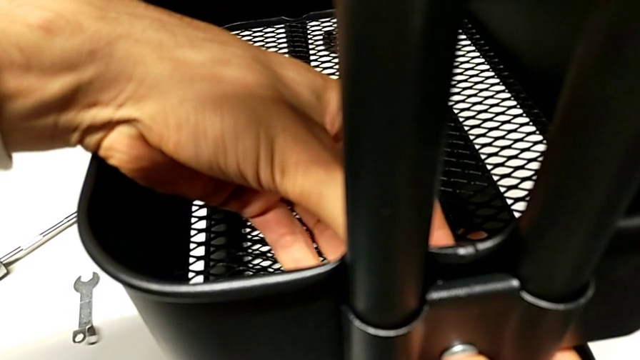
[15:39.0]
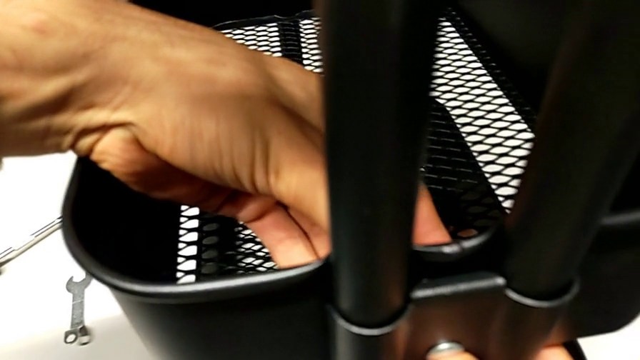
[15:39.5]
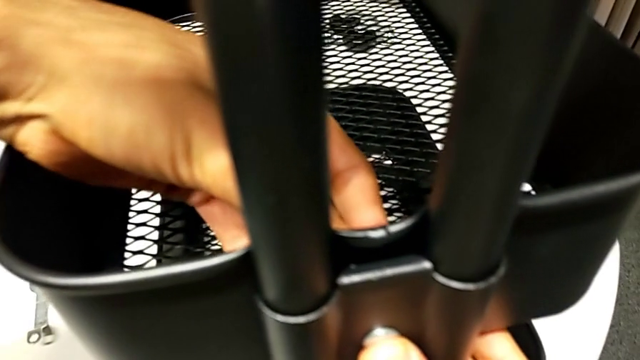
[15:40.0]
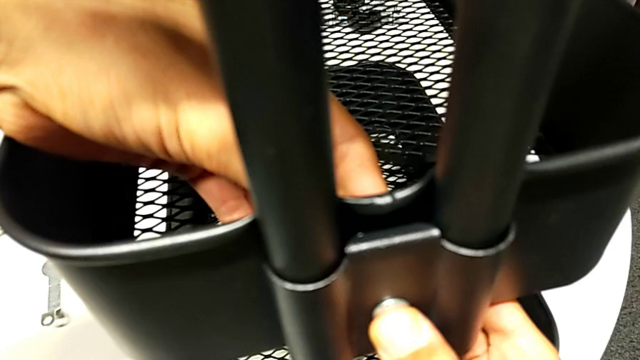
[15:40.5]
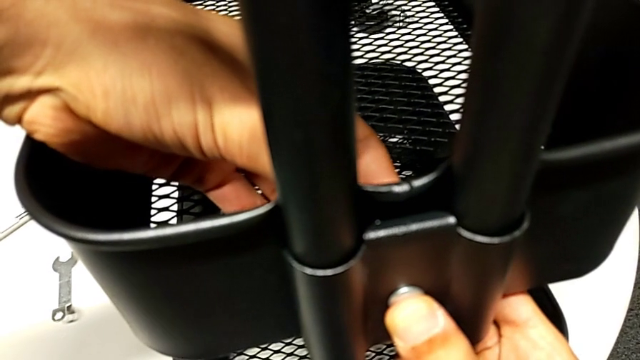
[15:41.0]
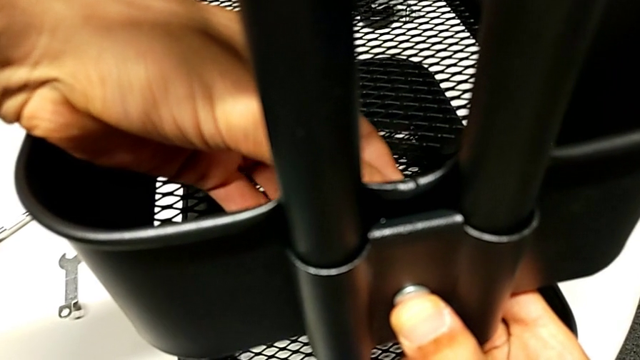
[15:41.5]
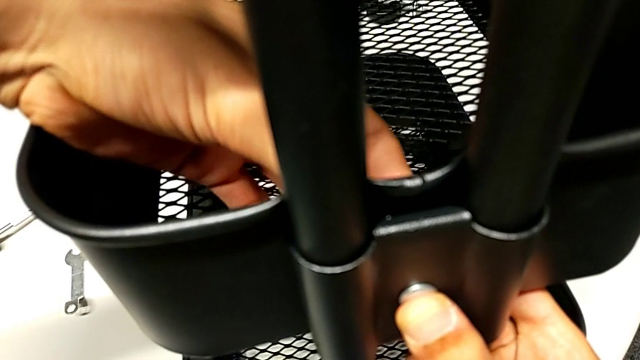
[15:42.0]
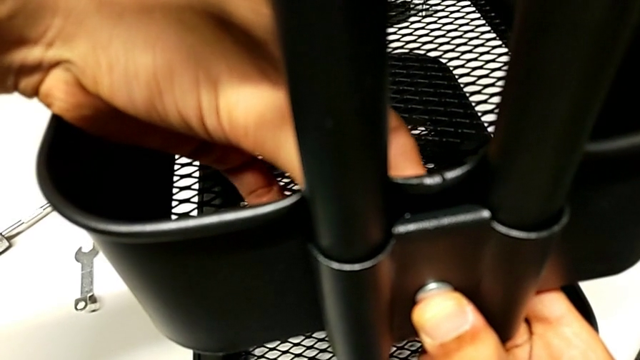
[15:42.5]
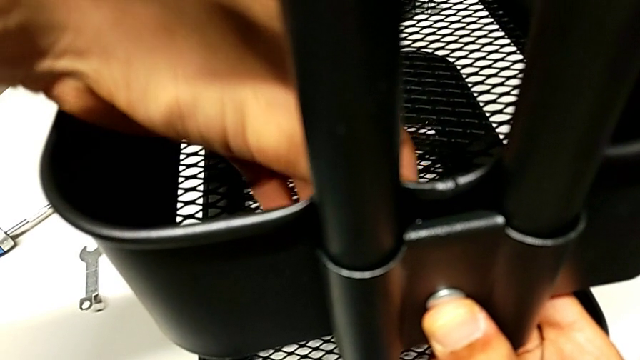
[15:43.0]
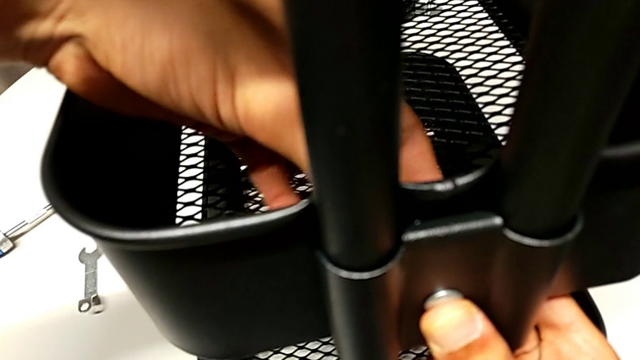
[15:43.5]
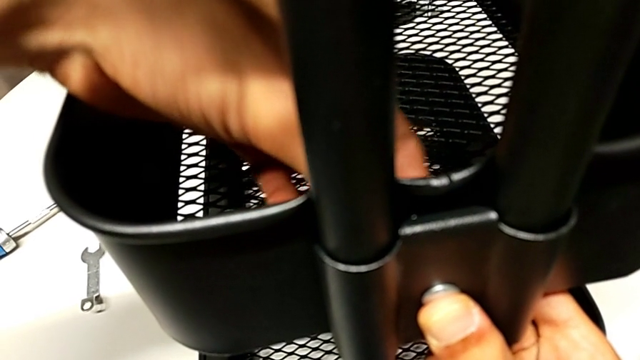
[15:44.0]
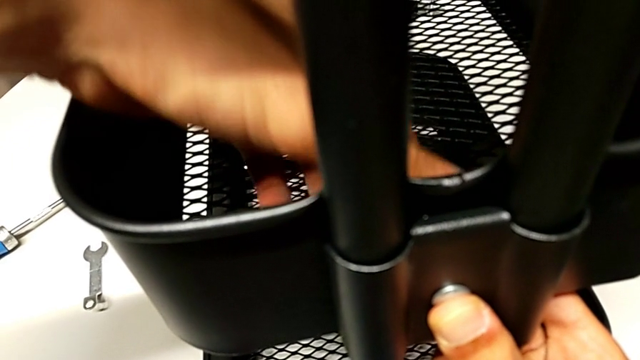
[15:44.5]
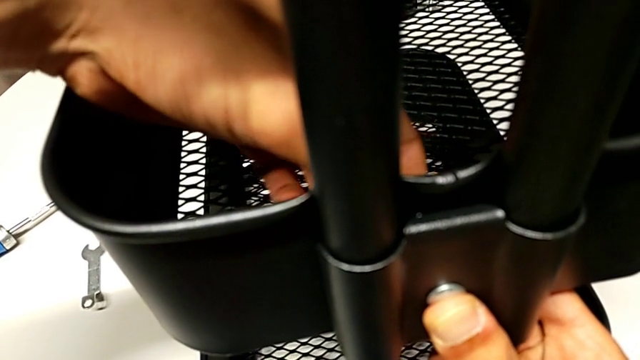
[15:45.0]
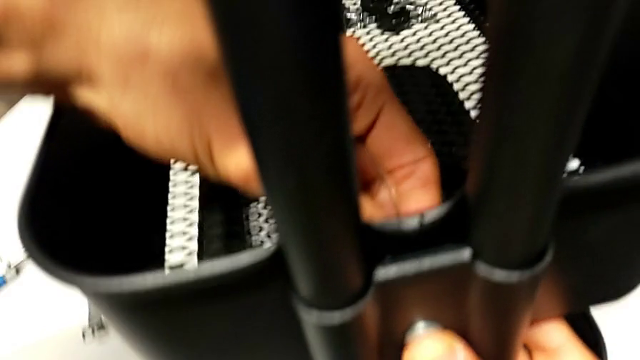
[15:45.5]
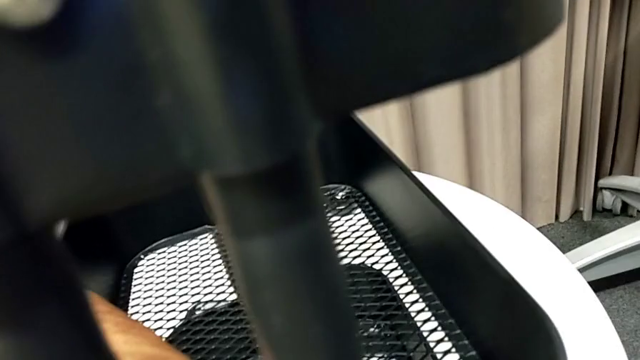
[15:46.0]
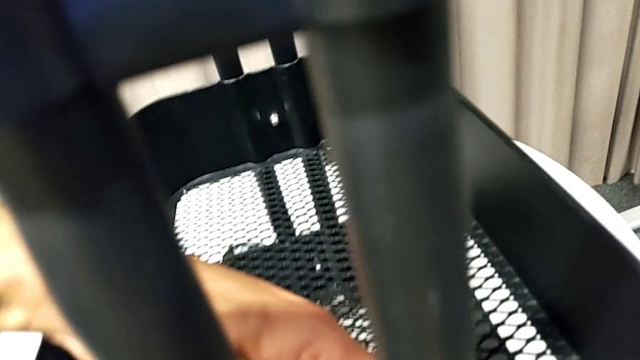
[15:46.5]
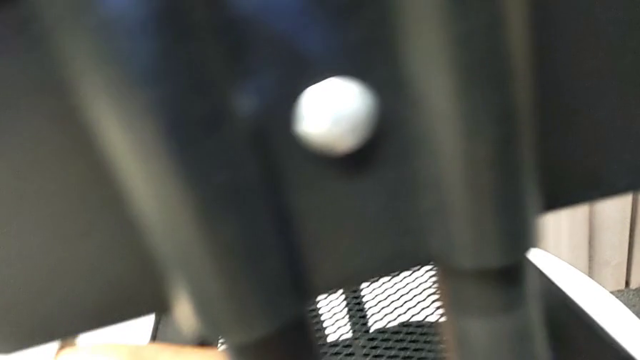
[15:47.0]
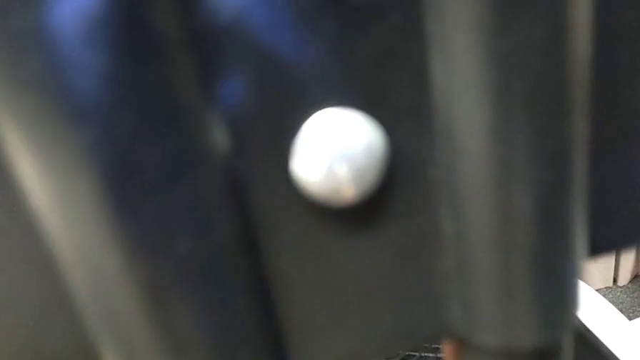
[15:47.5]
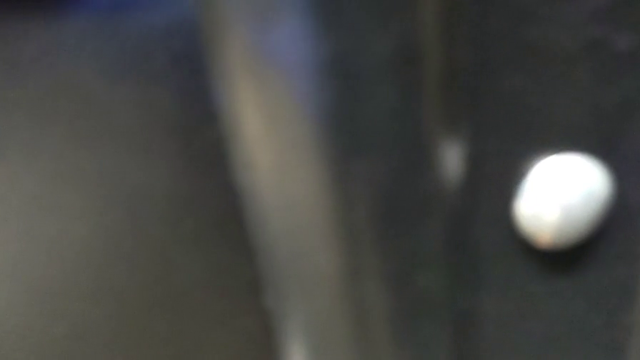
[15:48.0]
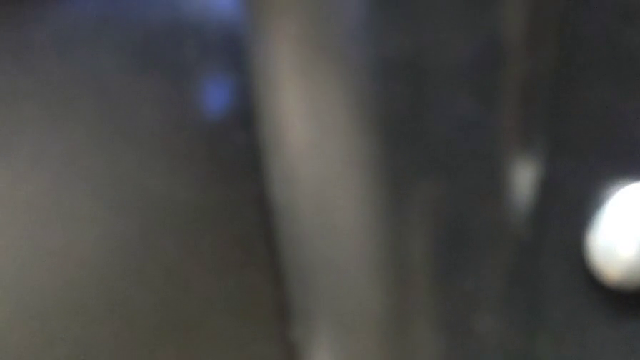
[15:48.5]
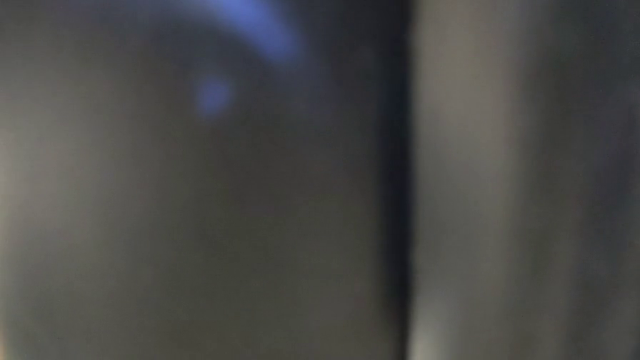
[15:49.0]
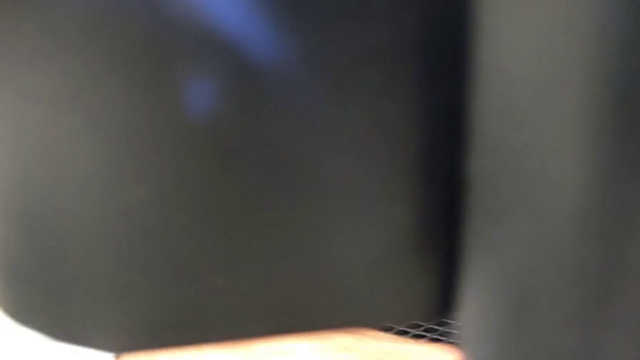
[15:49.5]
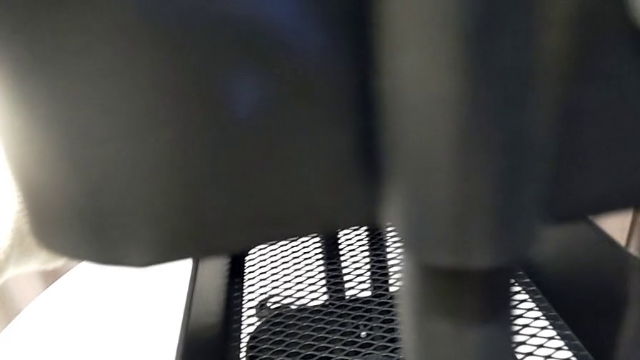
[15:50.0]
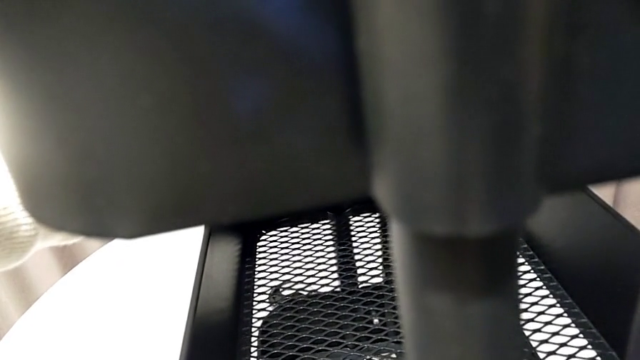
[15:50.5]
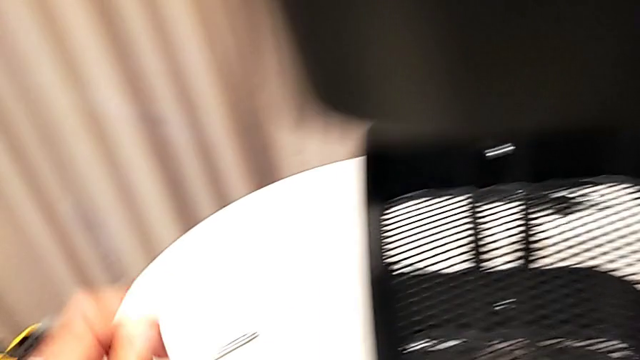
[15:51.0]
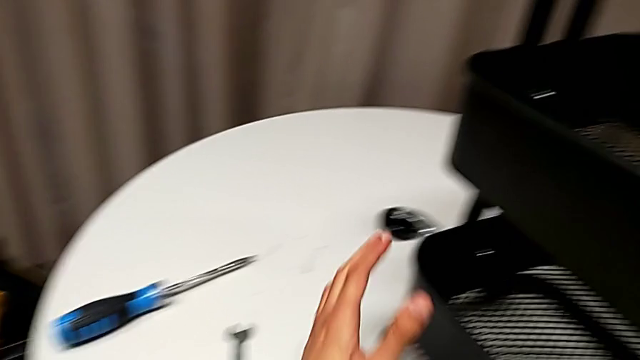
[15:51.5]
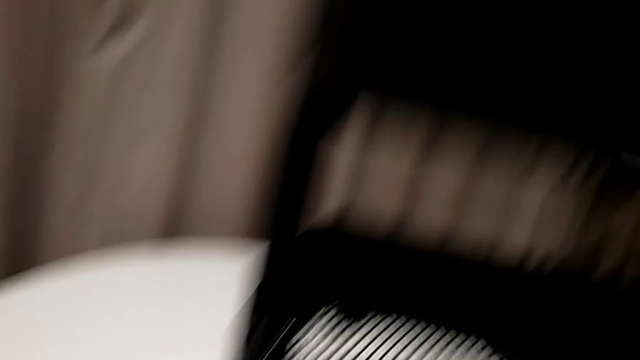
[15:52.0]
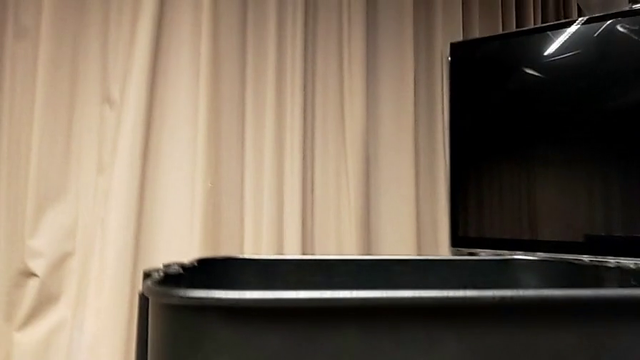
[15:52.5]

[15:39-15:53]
The camera wearer is assembling the middle basket. They keep screwing the hexagon cap nut.

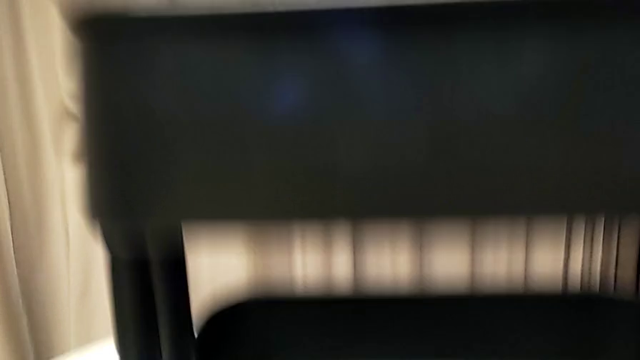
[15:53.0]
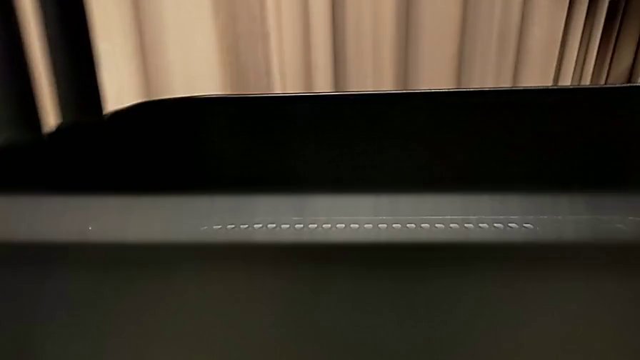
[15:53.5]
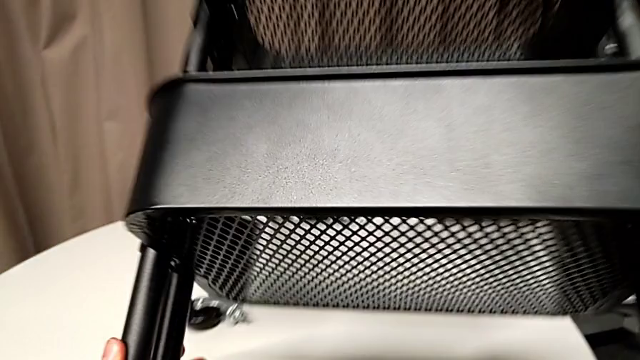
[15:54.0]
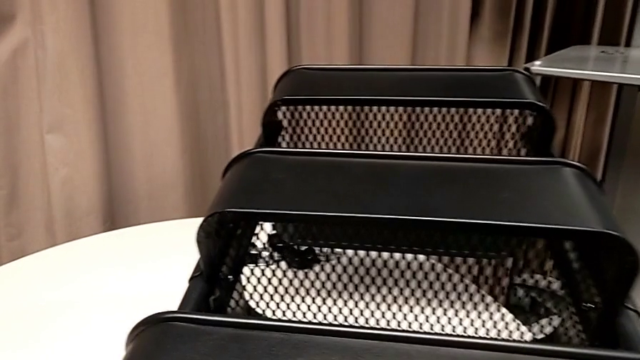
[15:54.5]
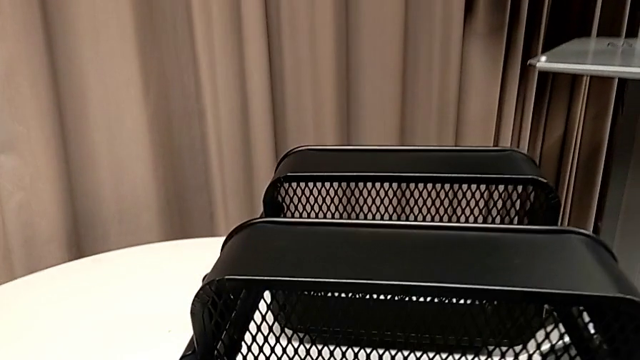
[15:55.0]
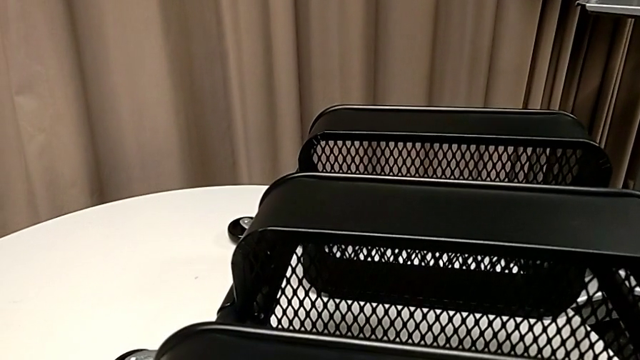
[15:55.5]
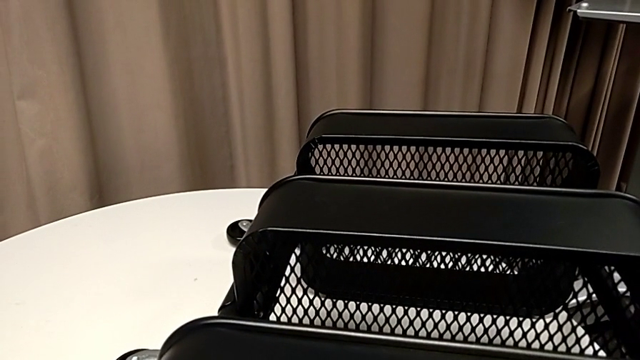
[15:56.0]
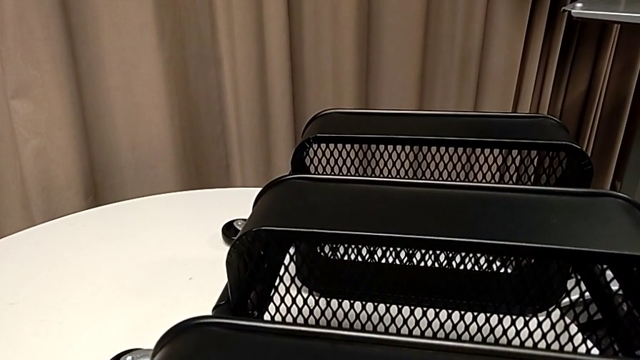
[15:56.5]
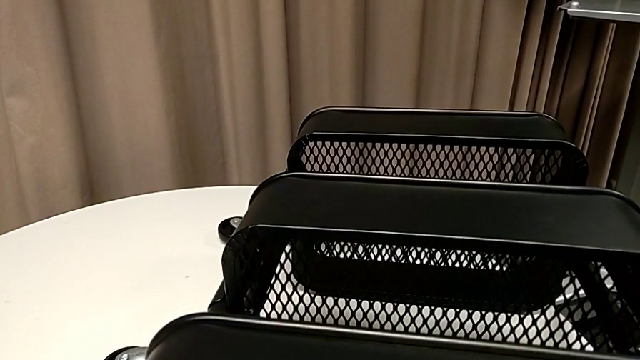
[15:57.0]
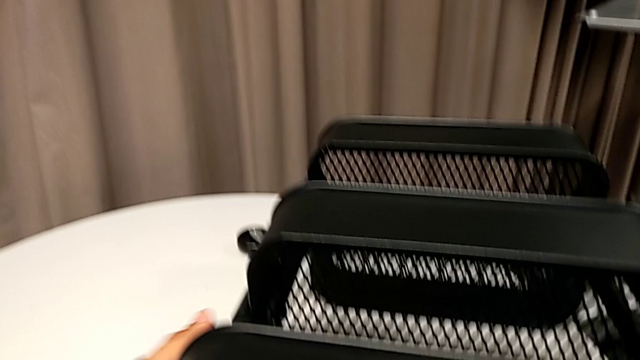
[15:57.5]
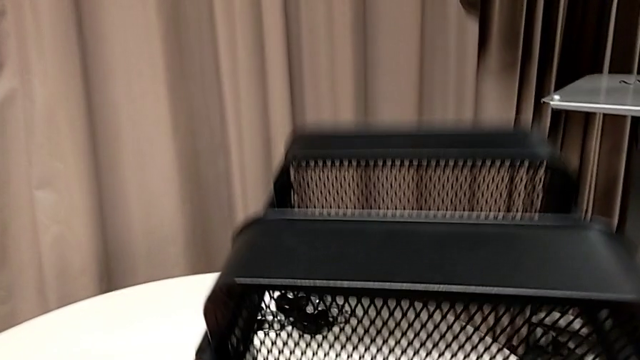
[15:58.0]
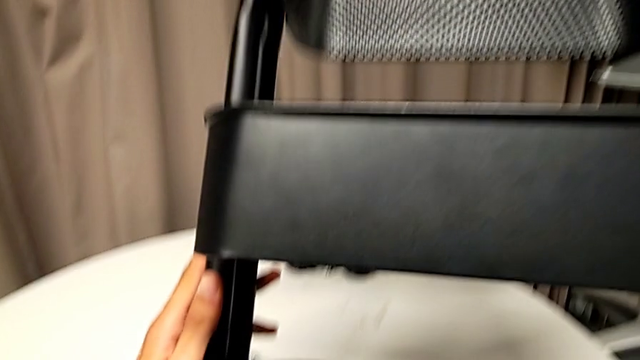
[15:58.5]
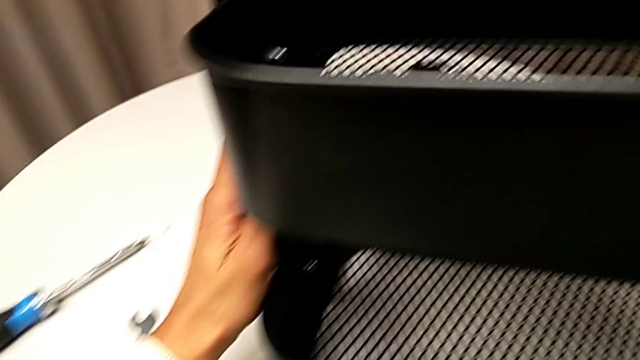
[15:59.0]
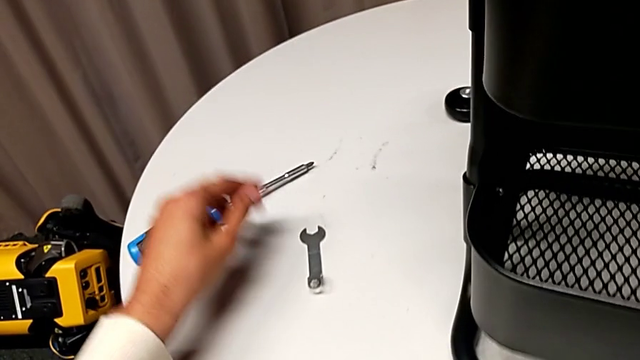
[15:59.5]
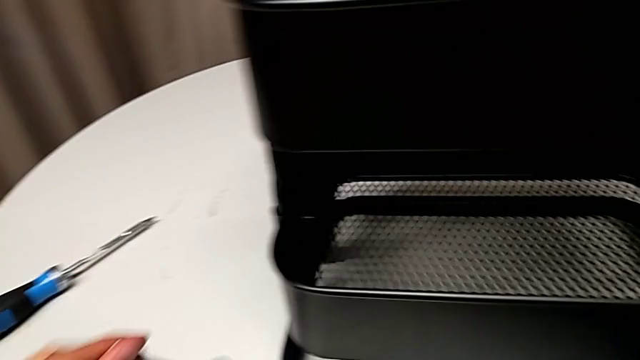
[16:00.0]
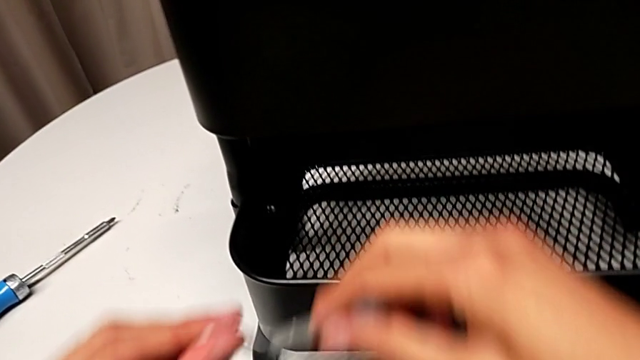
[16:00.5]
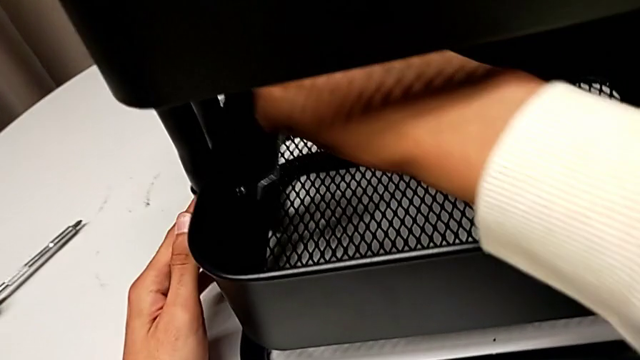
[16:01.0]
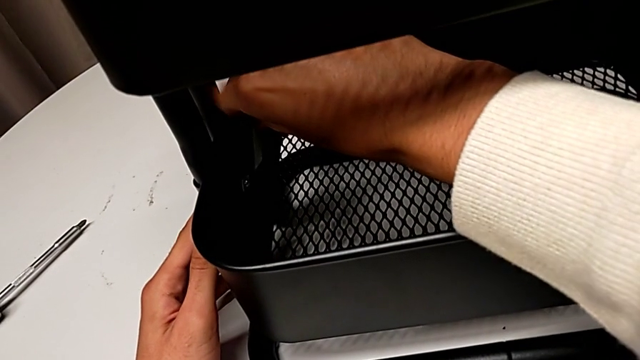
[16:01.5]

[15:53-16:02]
The camera wearer is tightening all the hexagonal cap nuts. They wrongly place the utility cart, lift the whole utility cart and grab the spanner wrench.
